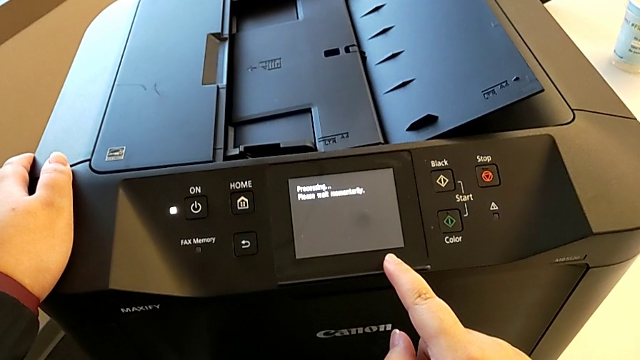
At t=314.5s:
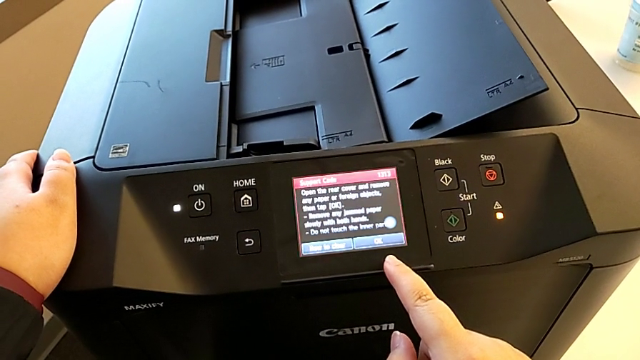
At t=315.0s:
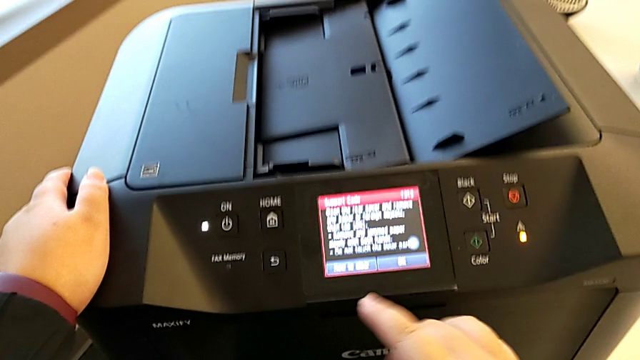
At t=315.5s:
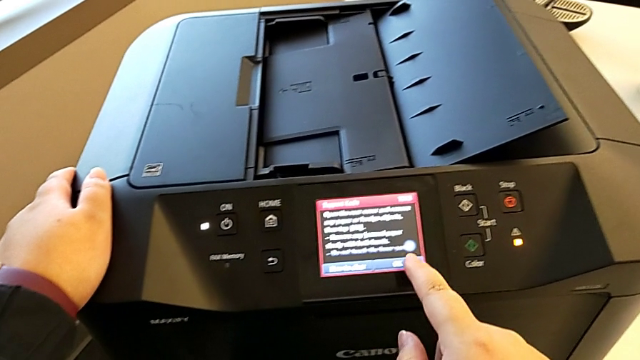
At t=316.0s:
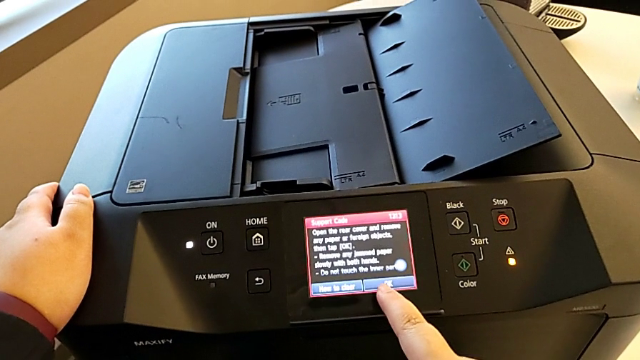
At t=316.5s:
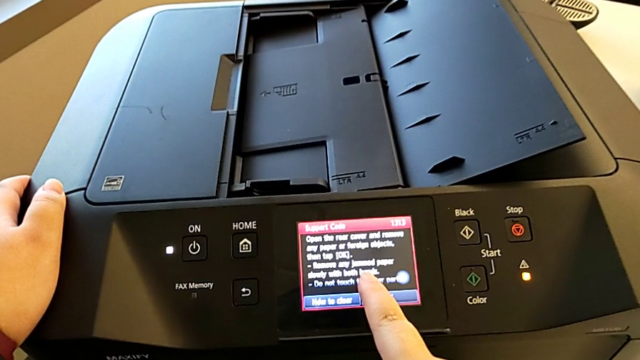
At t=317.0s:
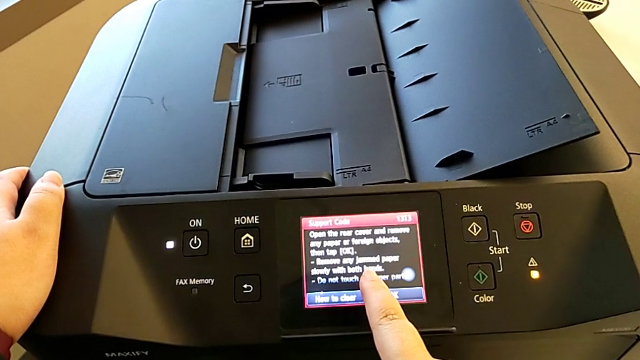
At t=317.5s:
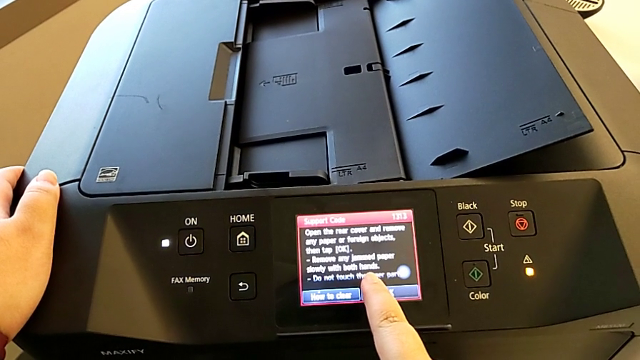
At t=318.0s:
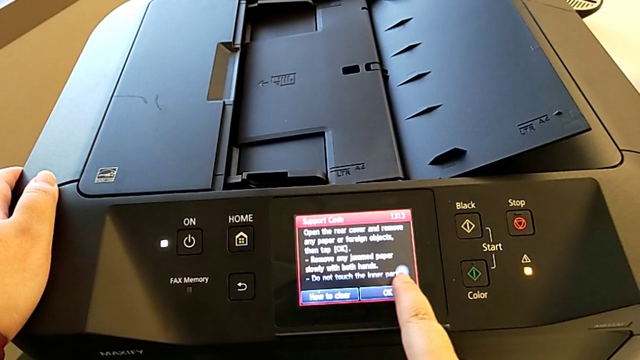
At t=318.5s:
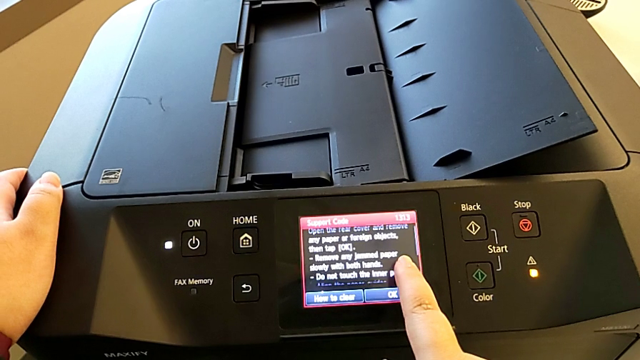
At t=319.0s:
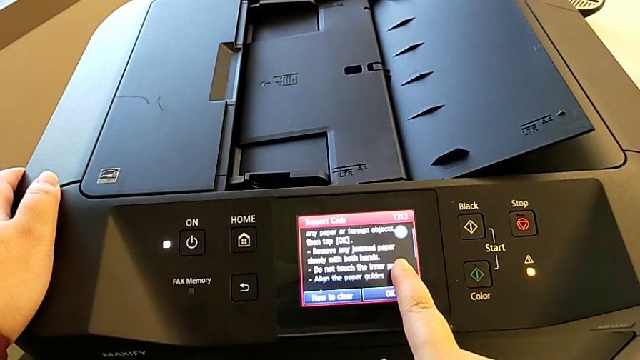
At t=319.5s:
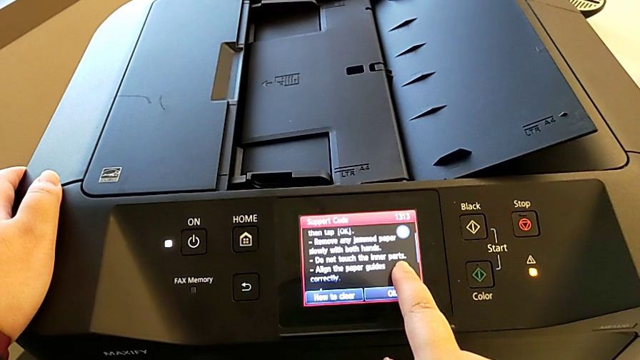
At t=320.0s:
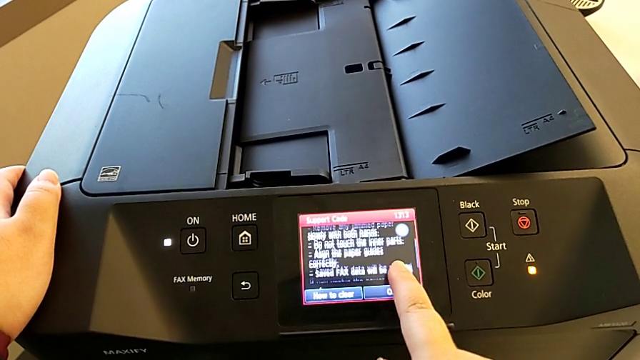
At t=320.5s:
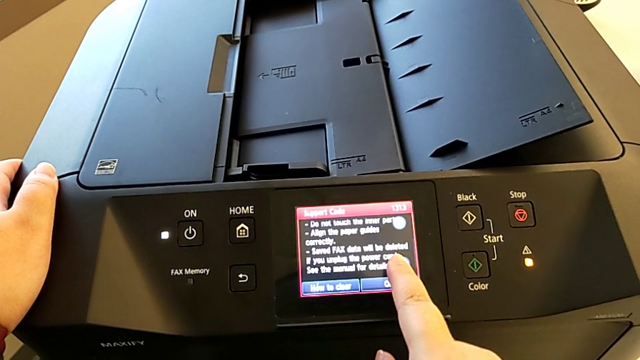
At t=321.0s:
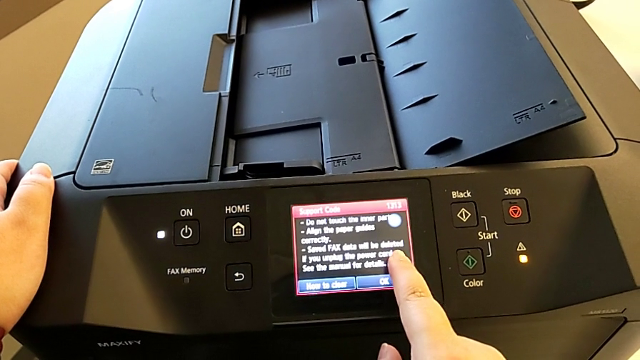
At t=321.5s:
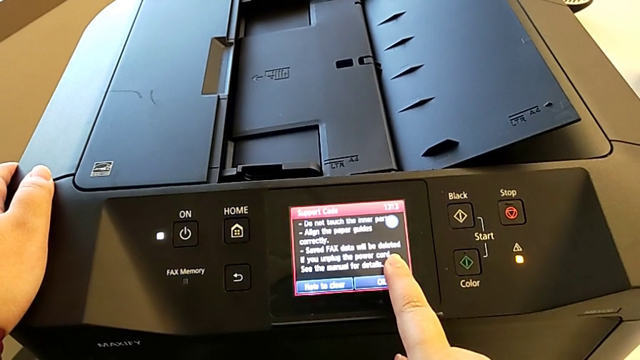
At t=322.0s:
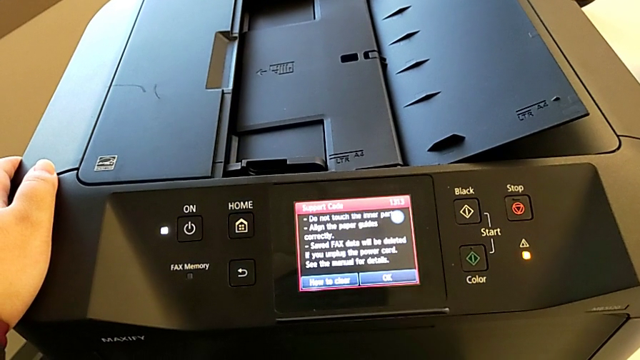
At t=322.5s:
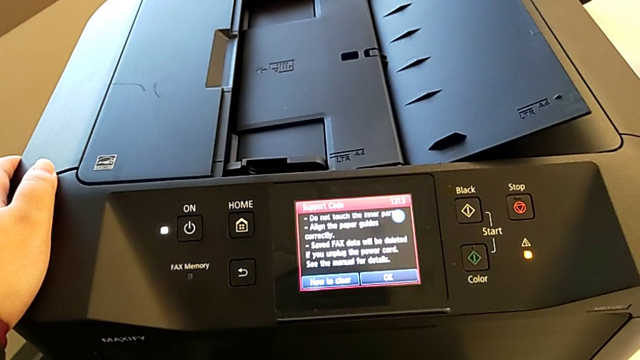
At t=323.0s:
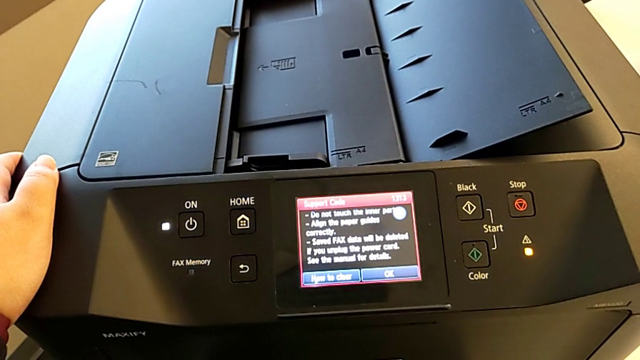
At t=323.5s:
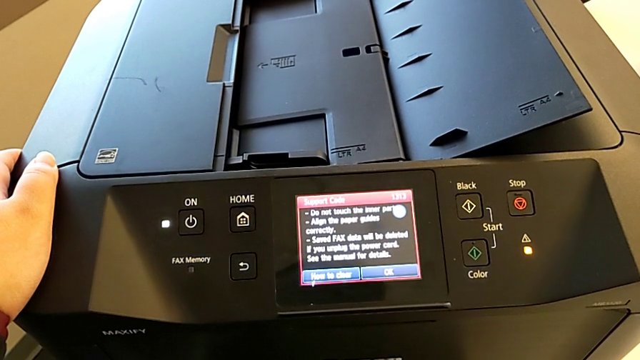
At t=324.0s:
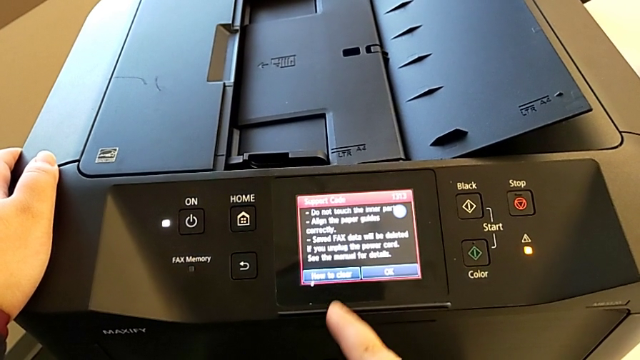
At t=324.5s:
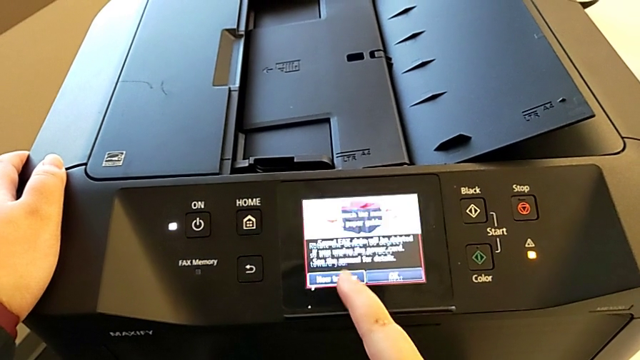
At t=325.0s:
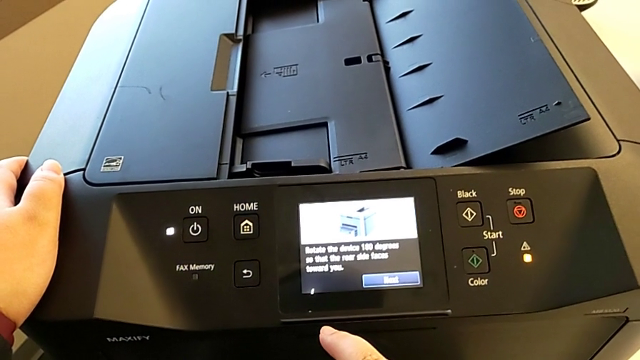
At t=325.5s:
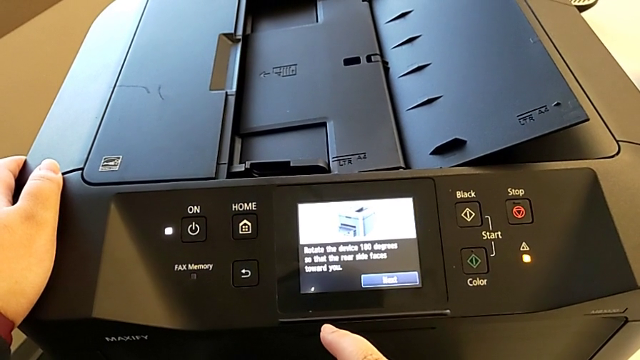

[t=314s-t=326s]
The camera wearer is inspecting the printer regularly. They touch the paper tray and touch the button.

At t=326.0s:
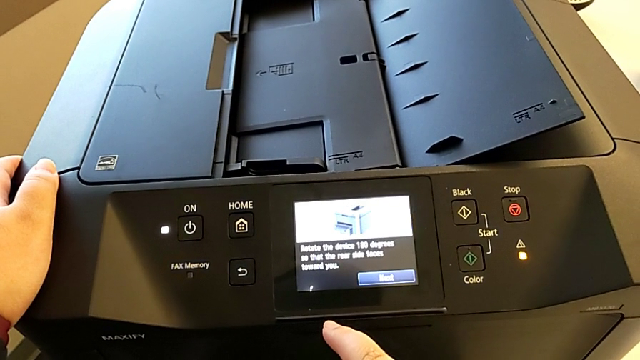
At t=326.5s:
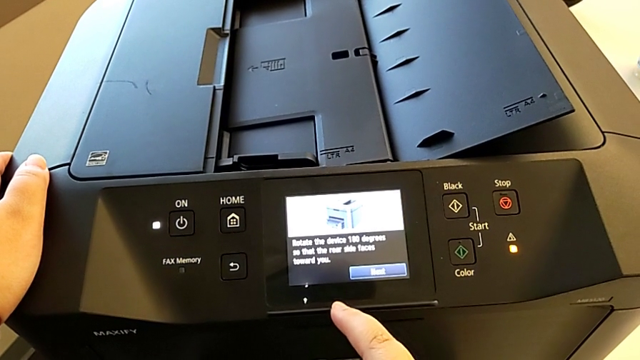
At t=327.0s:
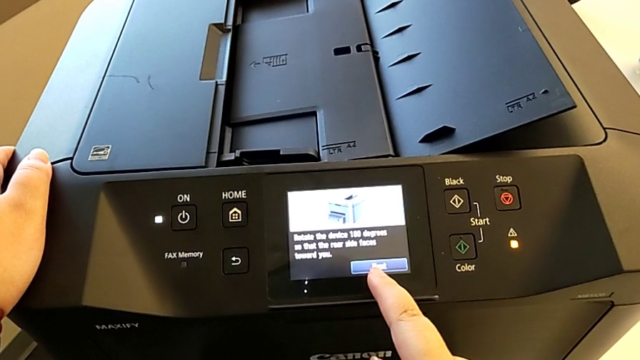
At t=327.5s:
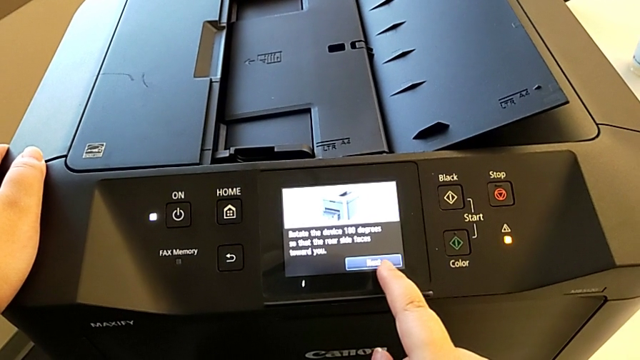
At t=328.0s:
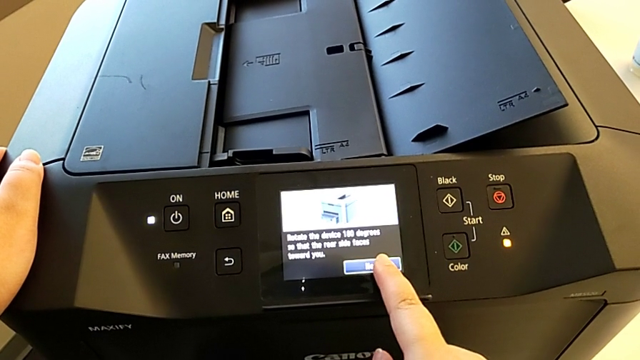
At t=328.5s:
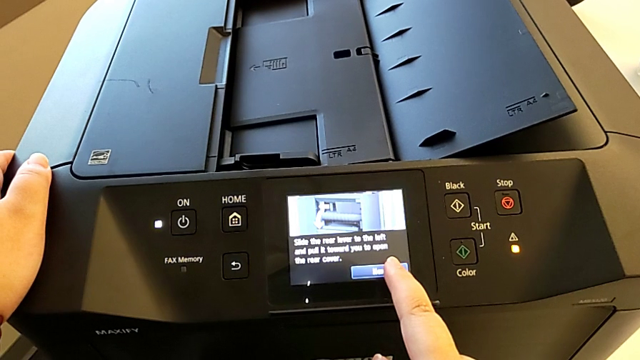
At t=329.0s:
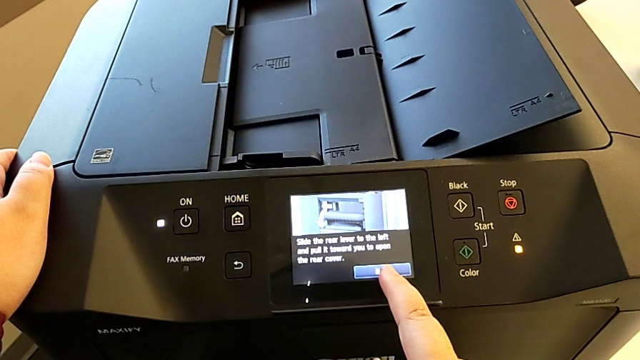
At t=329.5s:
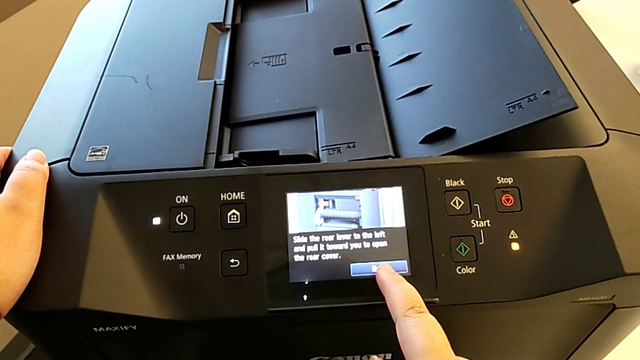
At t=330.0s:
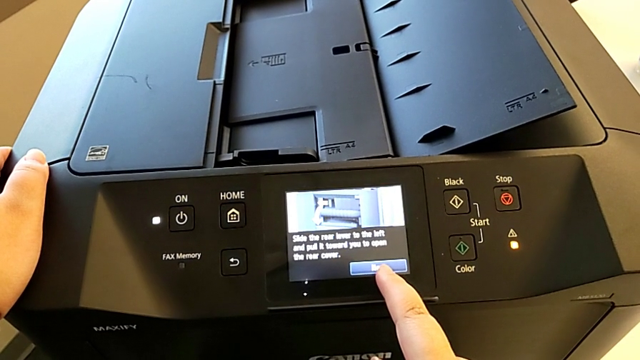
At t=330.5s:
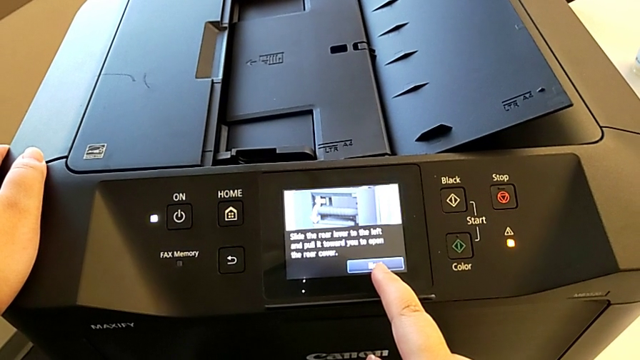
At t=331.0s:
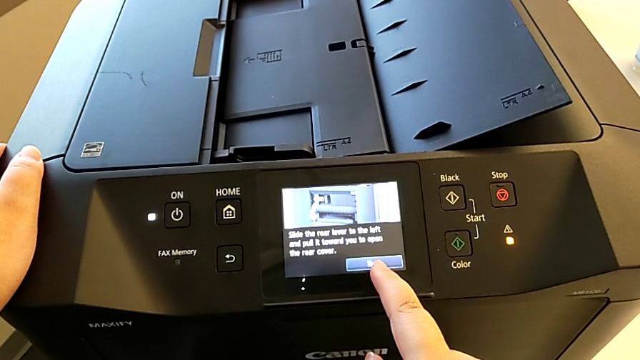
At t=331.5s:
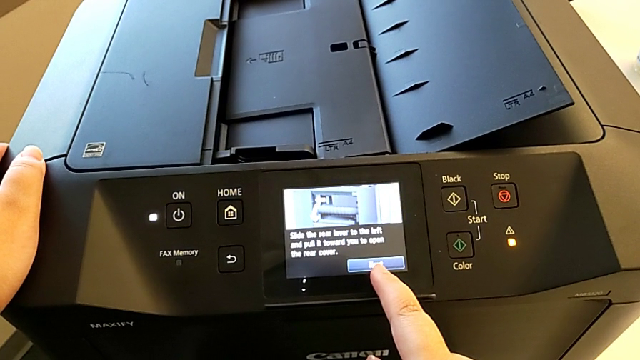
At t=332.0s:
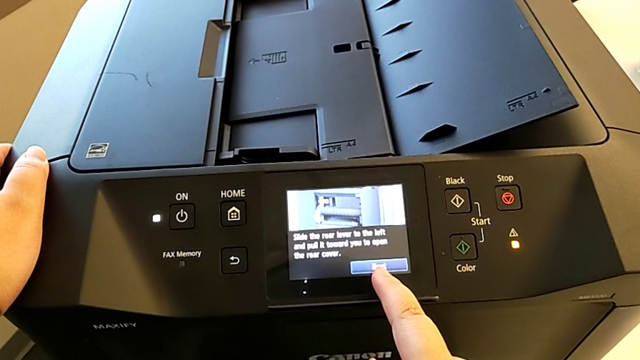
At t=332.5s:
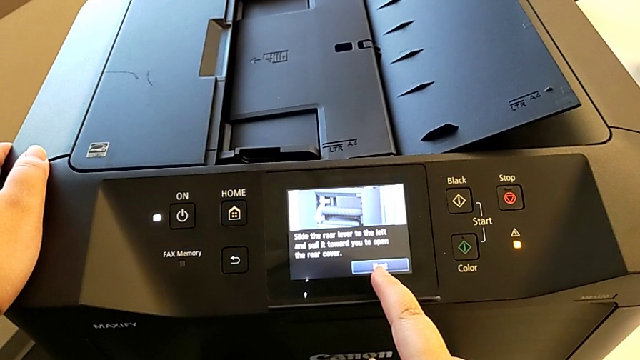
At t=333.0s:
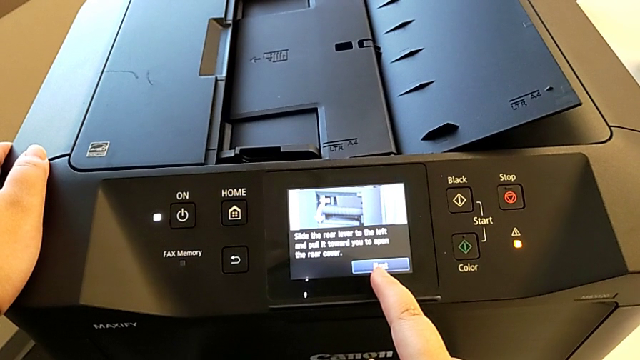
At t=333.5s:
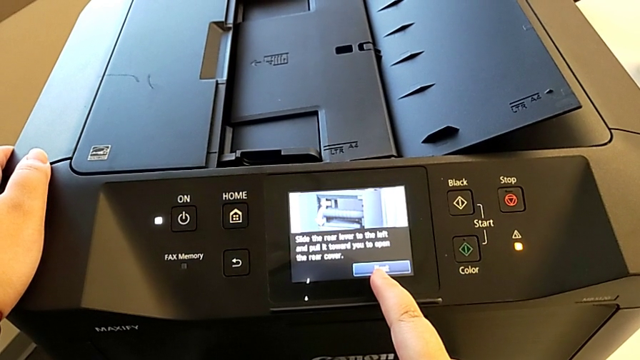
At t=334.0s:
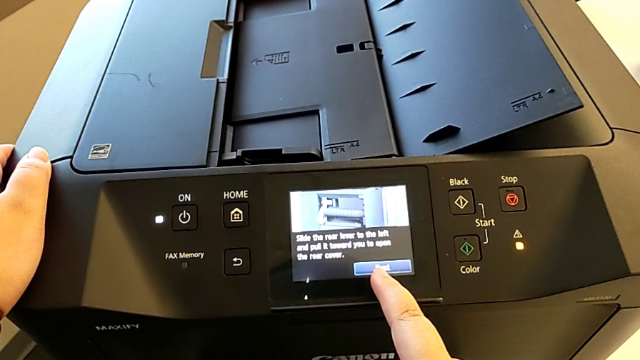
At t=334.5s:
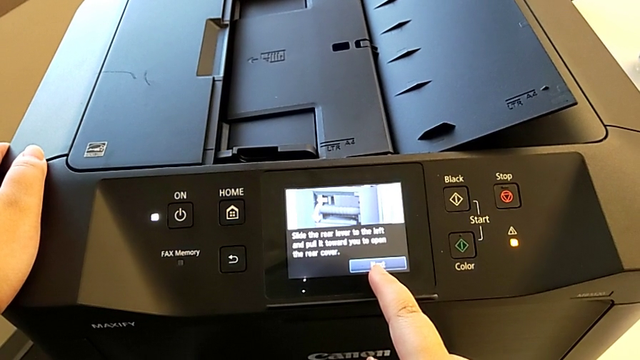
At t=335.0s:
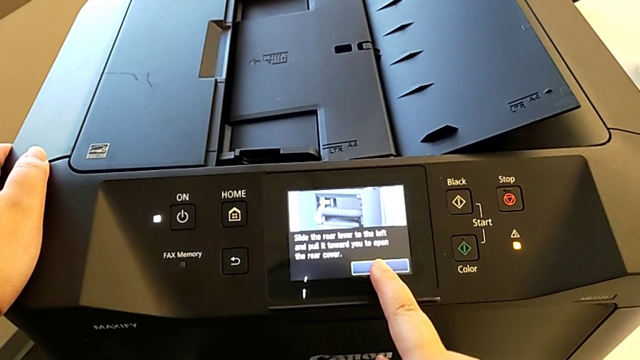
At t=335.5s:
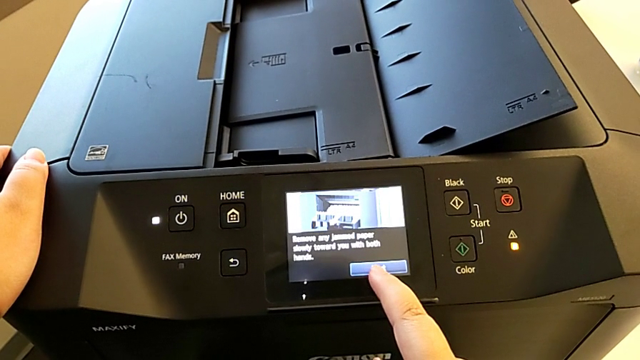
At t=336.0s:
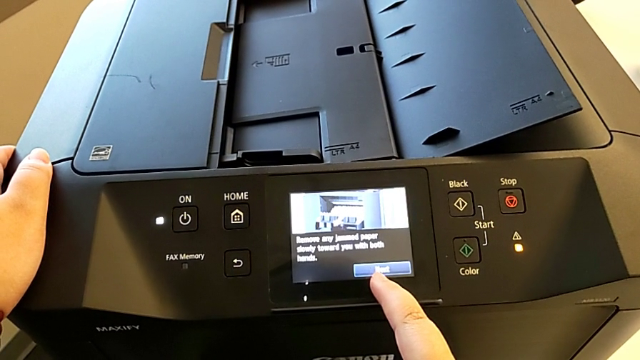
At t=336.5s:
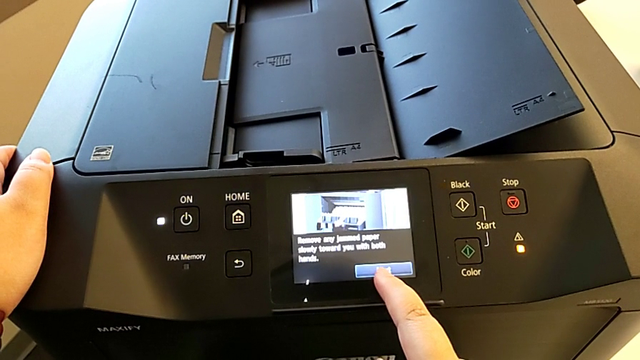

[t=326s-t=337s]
The camera wearer is inspecting the printer regularly. They touch the button twice.
